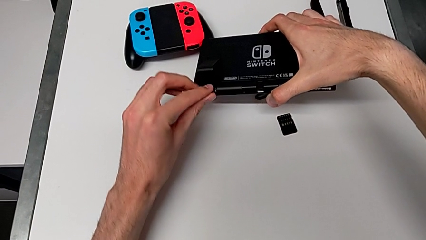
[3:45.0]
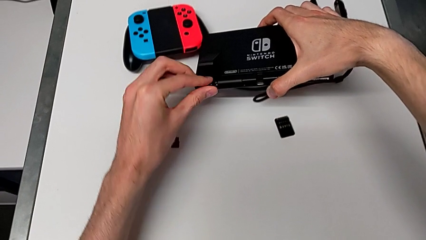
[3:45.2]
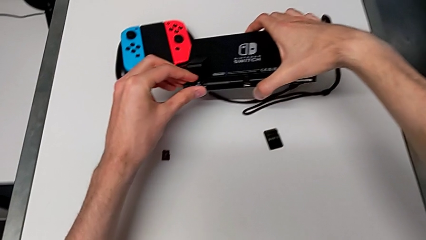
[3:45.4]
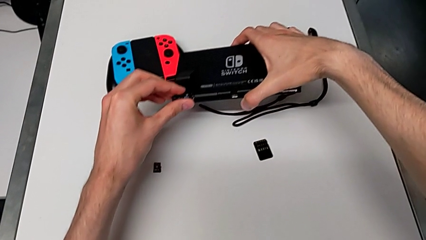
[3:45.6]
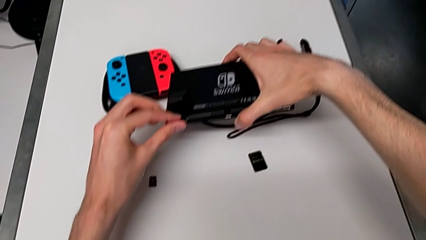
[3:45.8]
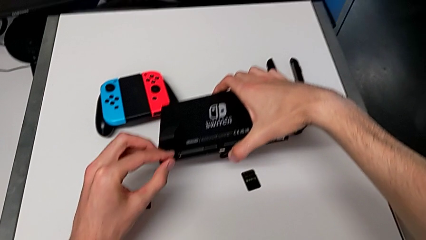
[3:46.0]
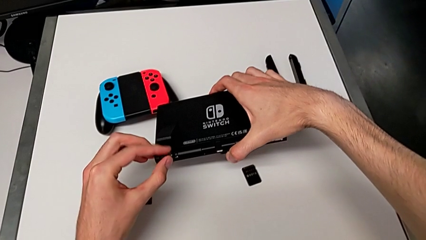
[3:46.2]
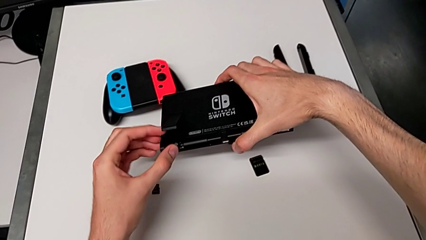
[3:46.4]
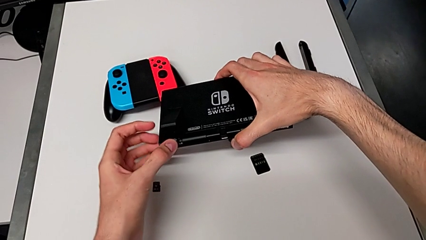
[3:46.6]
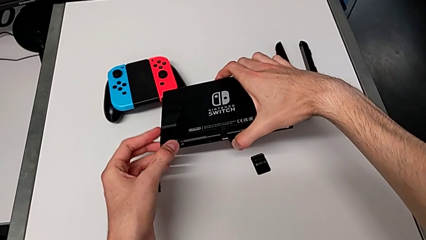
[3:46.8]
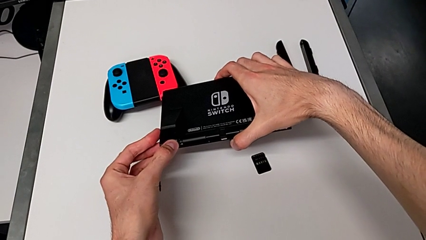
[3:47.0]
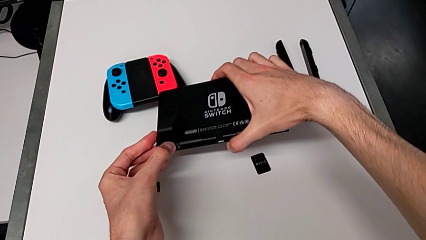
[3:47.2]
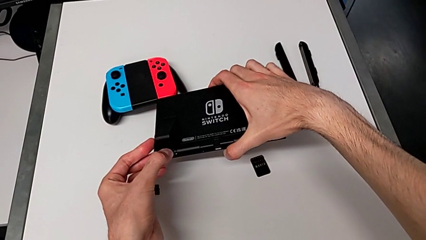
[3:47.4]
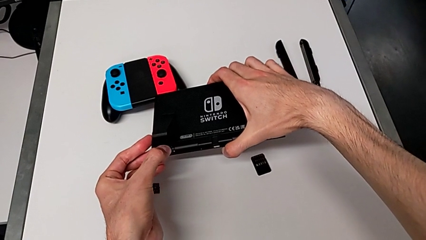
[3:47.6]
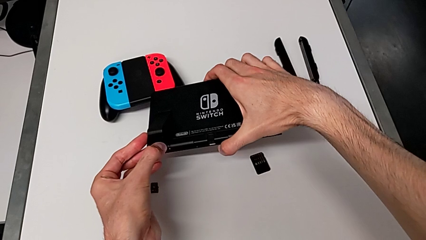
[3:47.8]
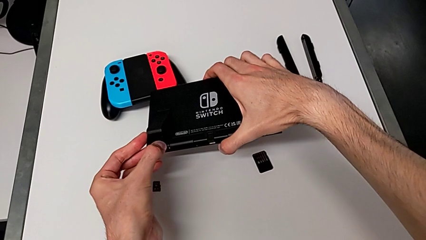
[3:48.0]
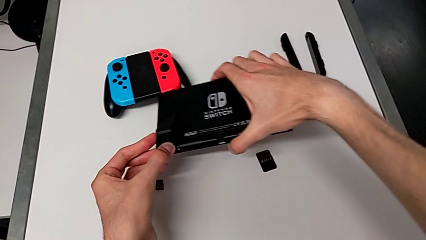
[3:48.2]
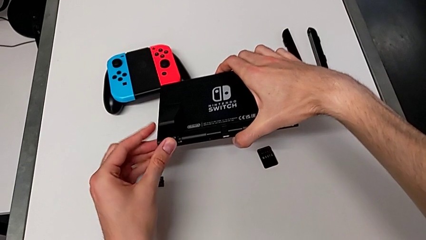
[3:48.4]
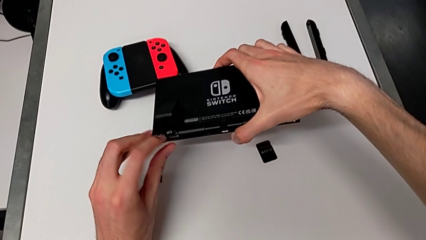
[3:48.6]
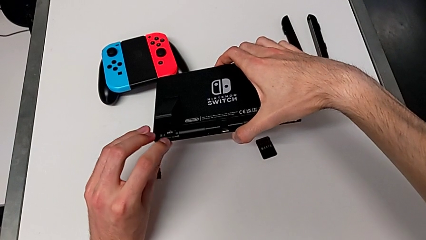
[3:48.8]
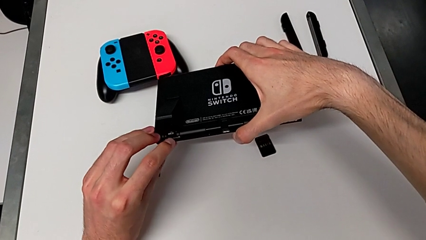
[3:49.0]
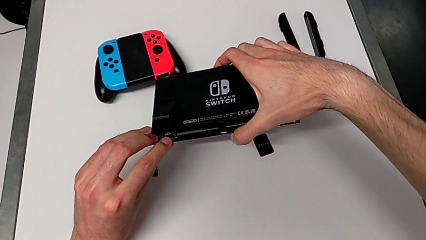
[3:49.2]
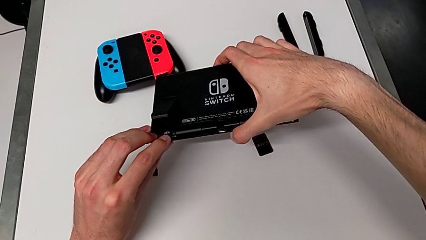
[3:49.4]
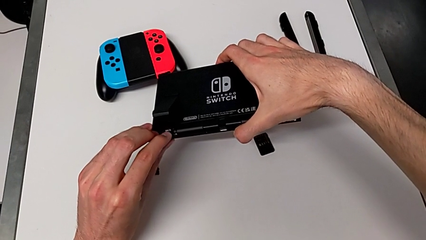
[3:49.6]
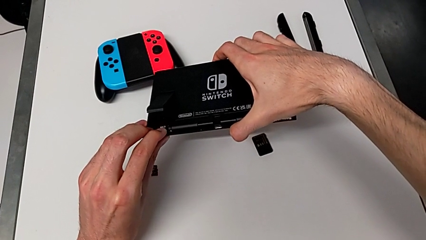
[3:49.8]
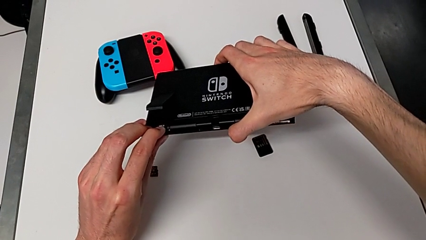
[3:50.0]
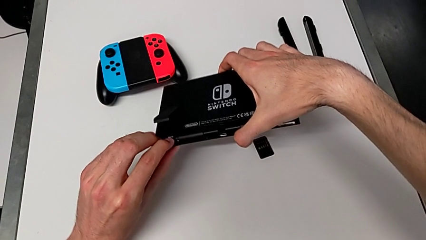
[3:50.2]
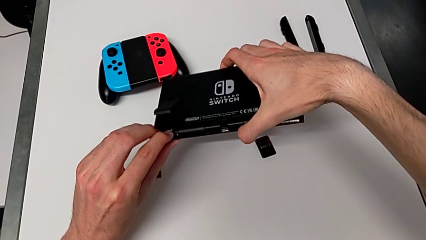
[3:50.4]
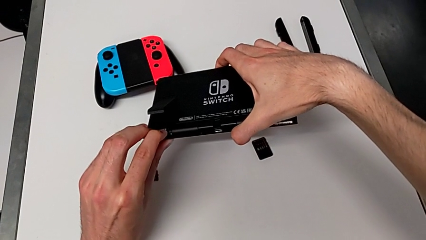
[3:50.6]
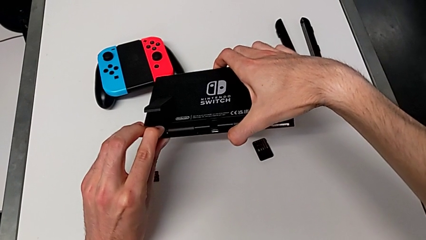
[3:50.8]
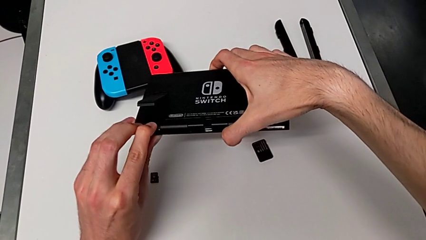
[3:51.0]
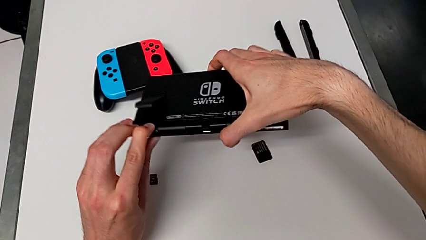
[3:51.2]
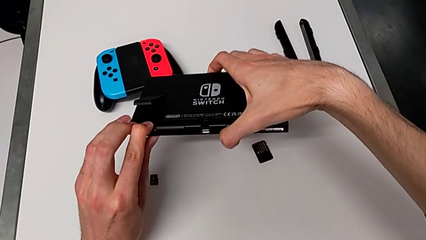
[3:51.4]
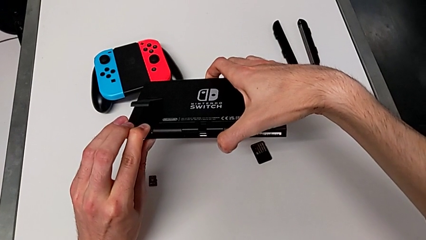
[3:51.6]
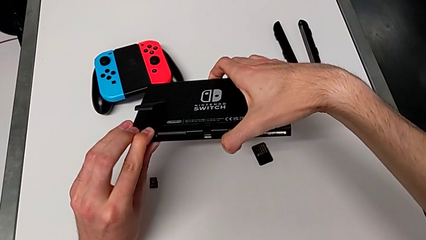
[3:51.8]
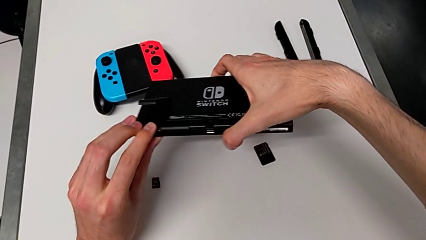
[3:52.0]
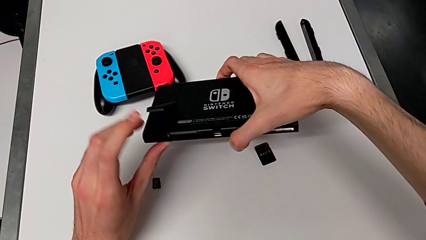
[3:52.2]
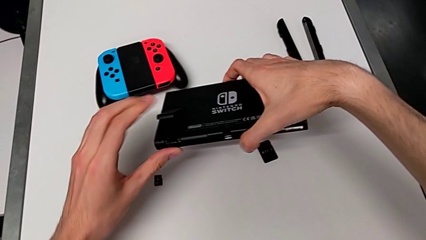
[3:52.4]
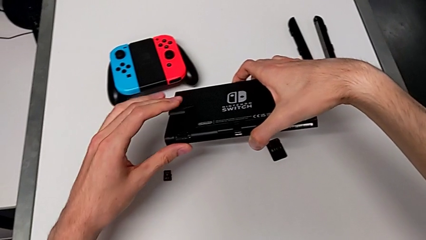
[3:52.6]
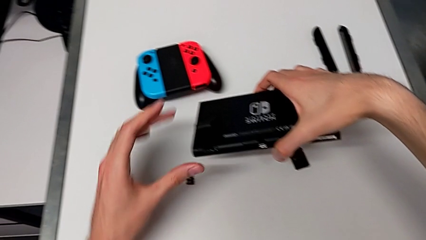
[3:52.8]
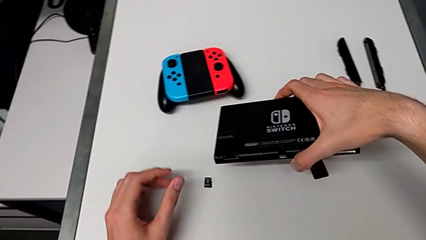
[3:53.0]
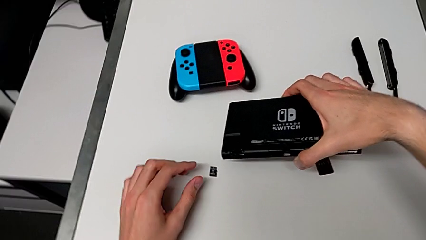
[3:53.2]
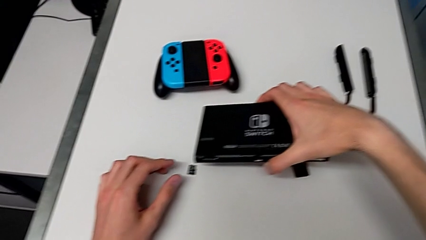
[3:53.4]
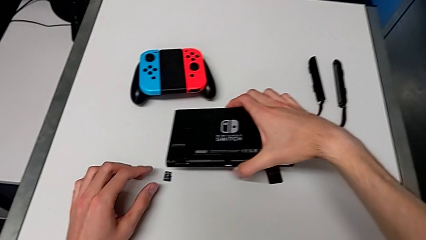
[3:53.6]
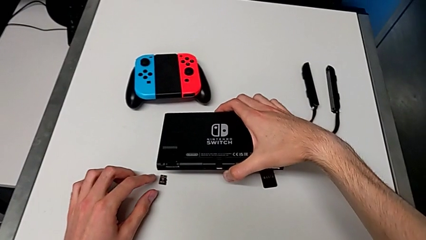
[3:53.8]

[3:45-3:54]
The camera wearer is changing the SD card. They insert the new SD card.

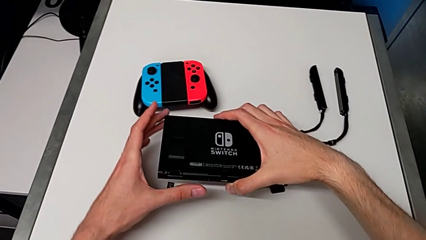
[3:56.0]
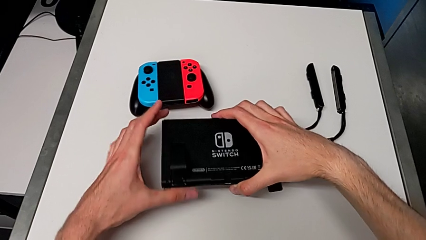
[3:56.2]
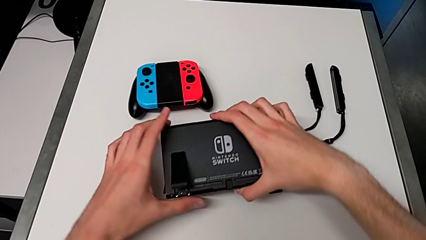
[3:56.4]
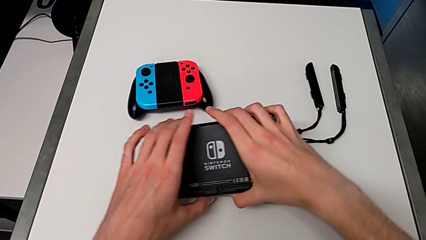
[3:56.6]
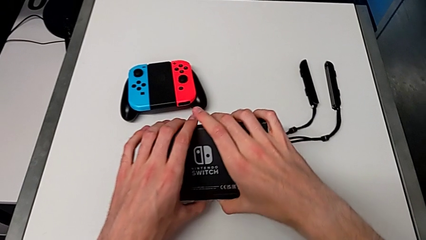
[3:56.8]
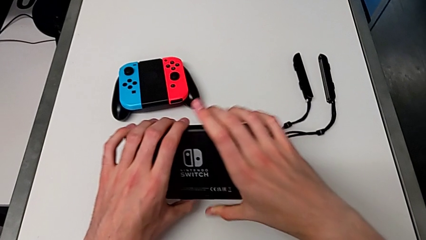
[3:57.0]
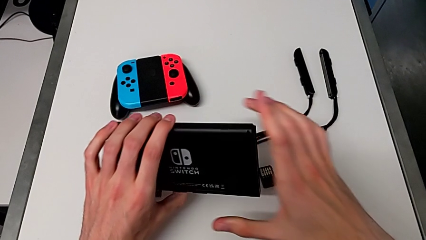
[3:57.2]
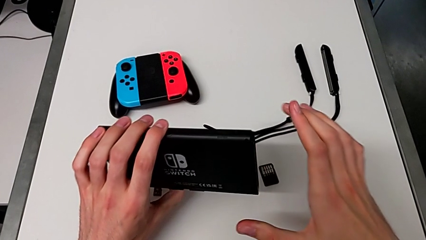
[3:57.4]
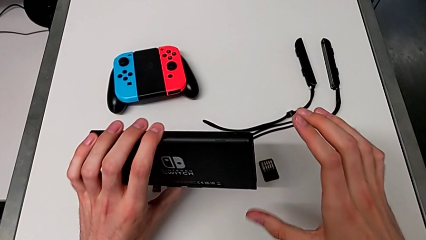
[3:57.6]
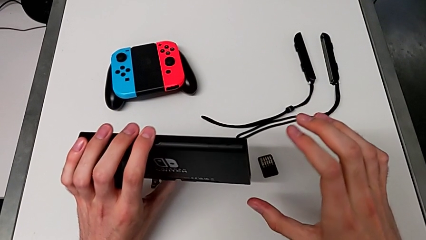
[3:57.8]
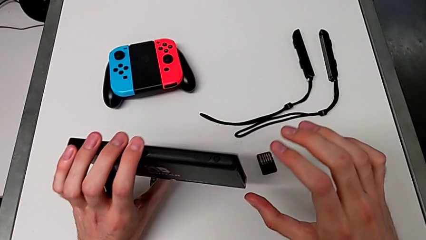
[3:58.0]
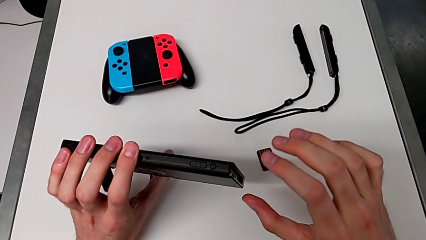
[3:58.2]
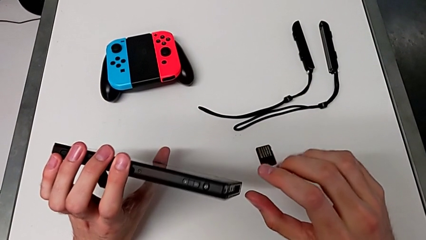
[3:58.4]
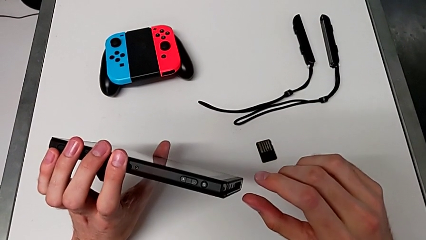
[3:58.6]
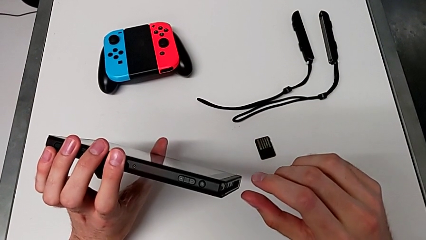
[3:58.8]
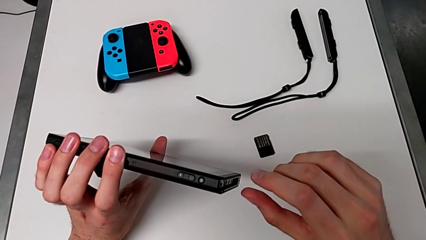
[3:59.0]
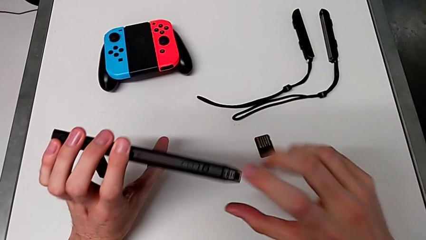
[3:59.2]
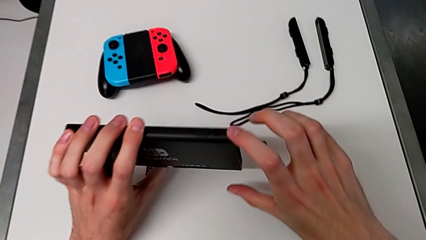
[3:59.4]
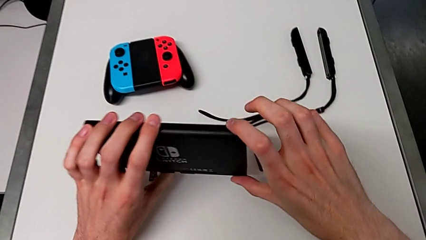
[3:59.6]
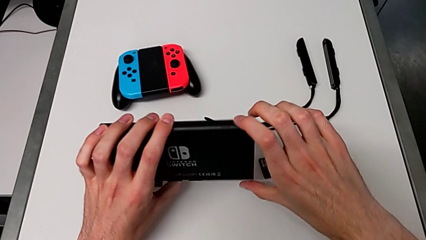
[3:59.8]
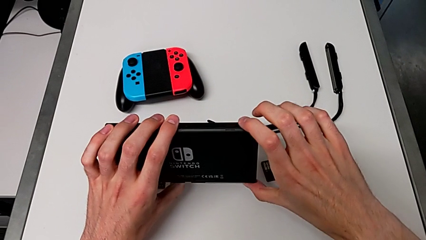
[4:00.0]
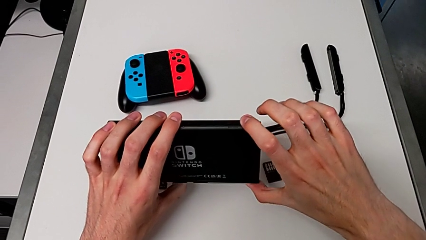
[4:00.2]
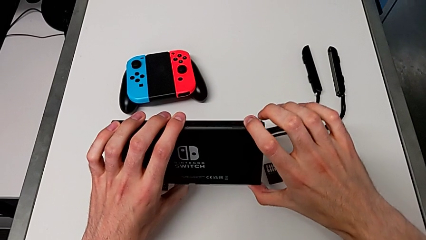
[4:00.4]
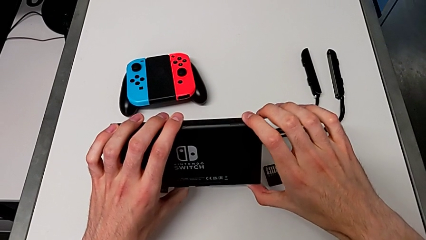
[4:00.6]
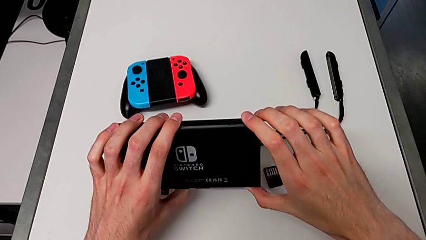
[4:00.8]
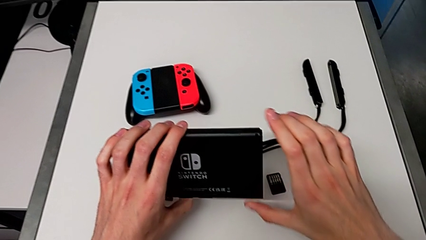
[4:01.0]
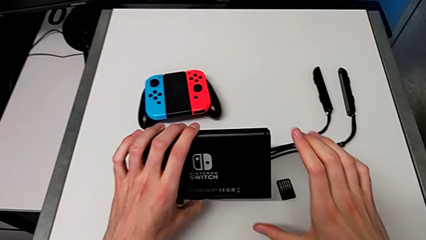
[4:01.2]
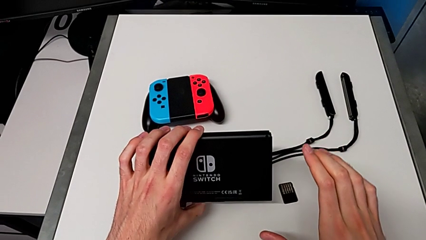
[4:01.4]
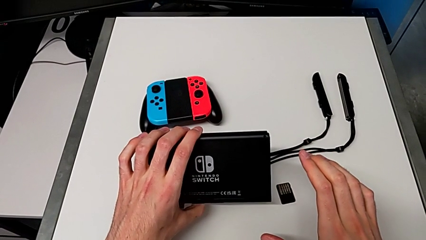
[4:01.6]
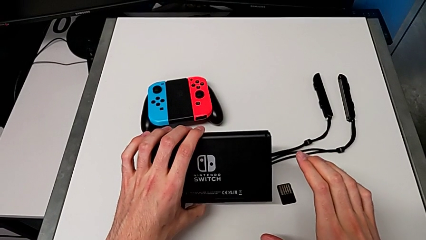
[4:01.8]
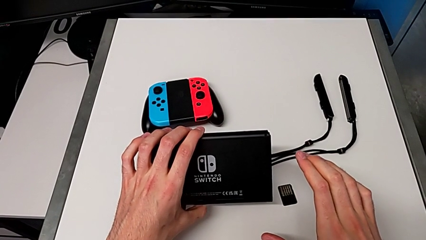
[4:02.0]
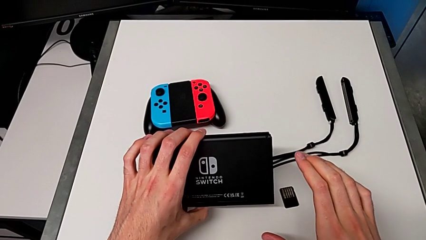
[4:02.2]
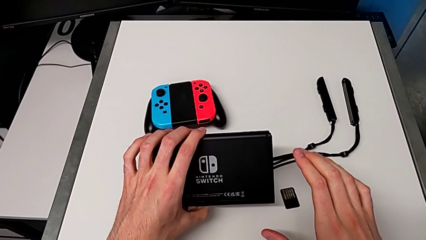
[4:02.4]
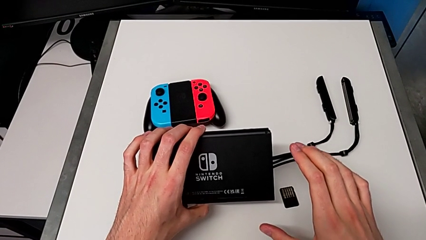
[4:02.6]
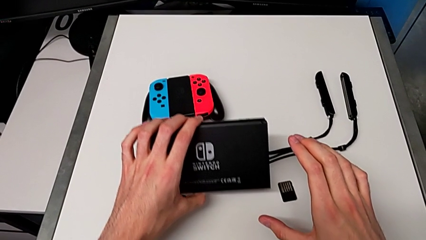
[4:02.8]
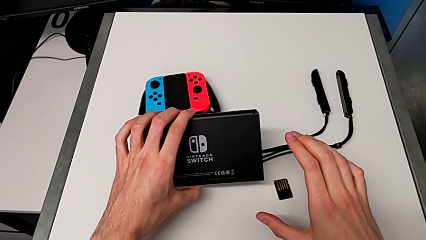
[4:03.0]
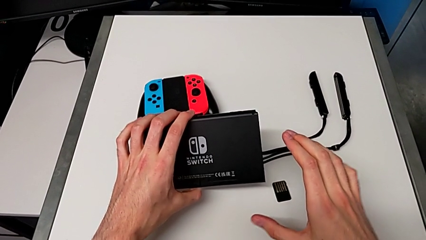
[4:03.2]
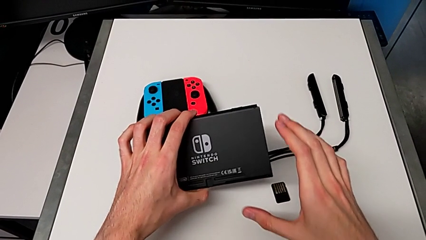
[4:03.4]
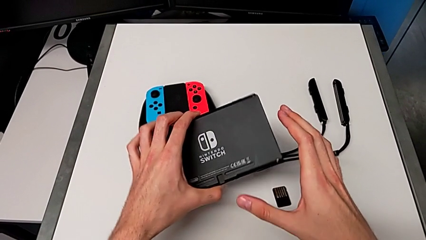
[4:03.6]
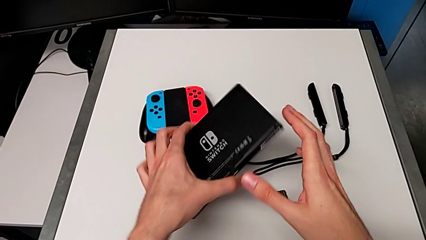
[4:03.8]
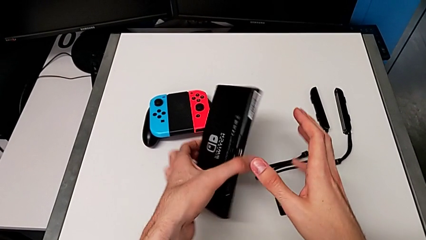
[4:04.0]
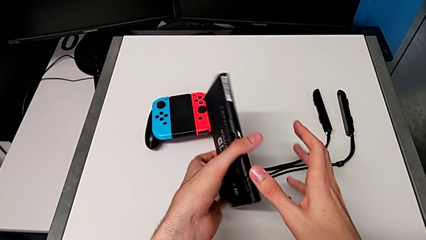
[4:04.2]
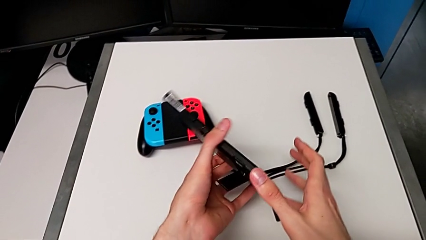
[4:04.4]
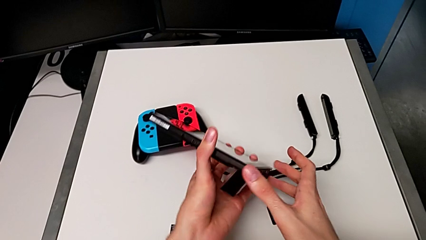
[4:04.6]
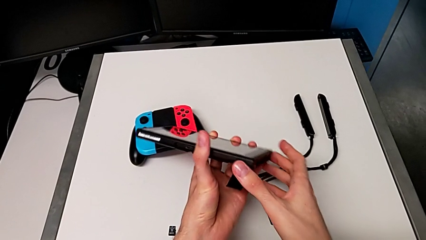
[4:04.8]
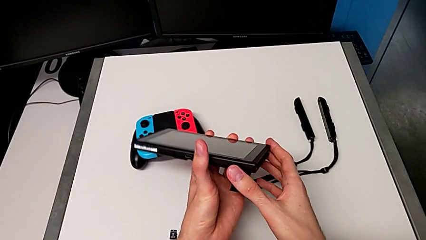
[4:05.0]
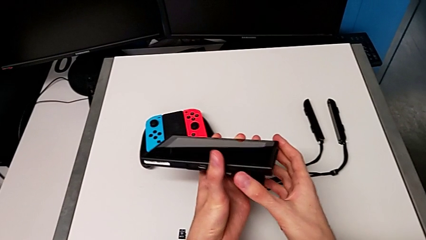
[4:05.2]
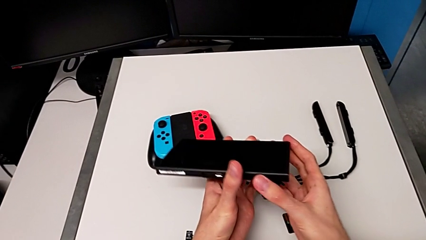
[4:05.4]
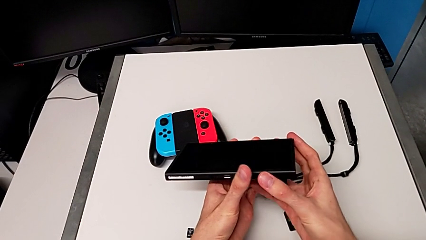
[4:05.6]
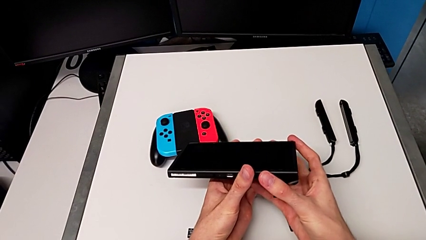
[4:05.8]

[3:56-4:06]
The camera wearer is turning on the Nintendo Switch console. They turn on the Nintendo Switch and rotate it.
